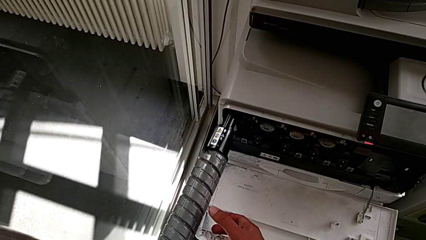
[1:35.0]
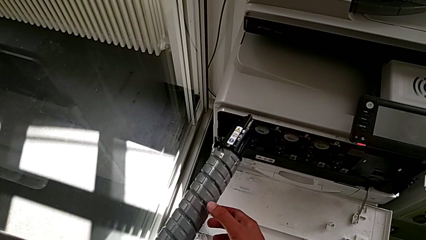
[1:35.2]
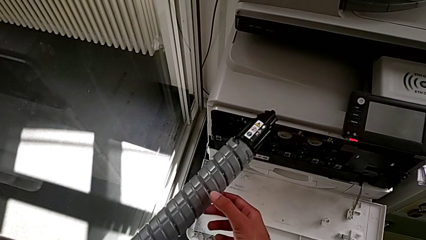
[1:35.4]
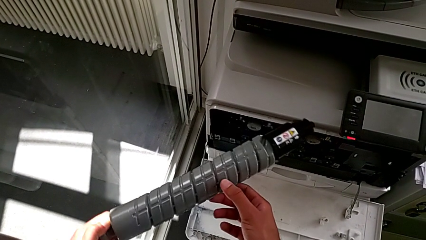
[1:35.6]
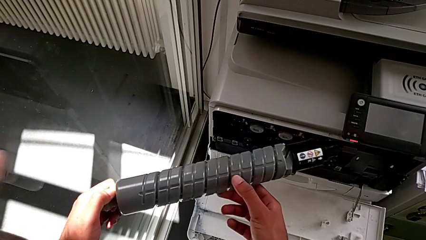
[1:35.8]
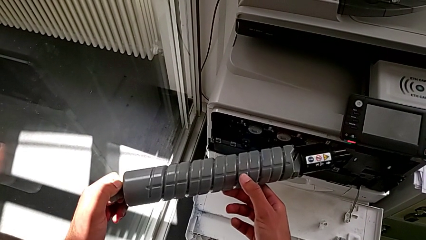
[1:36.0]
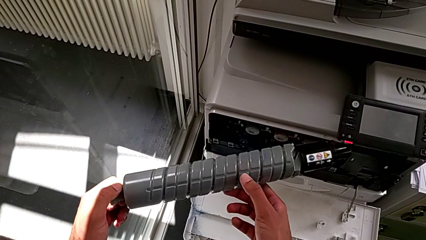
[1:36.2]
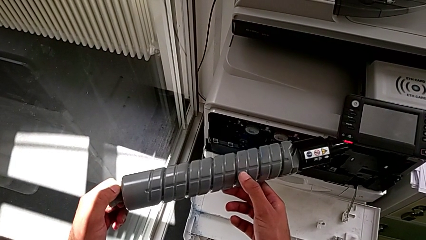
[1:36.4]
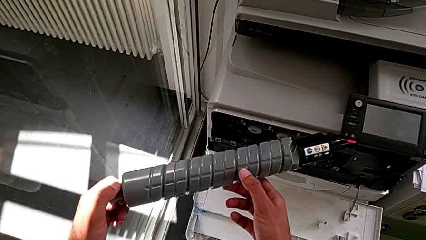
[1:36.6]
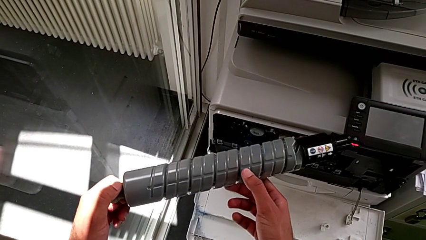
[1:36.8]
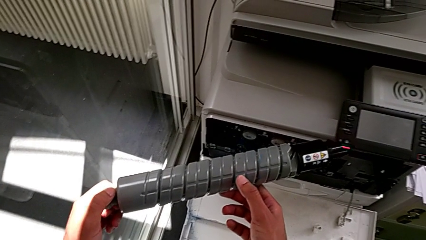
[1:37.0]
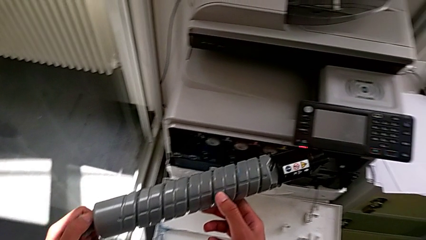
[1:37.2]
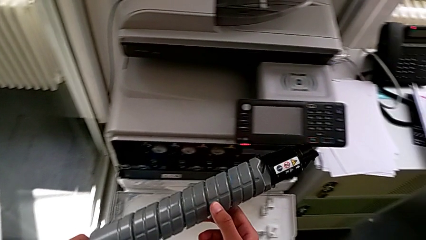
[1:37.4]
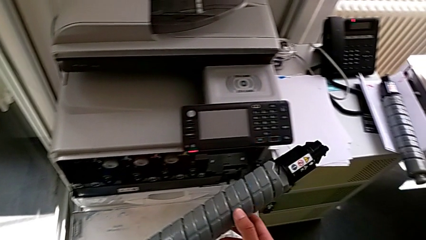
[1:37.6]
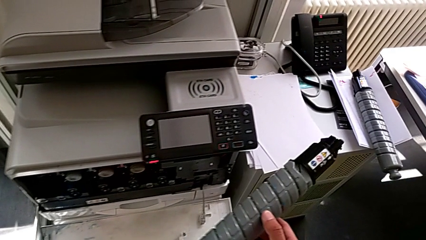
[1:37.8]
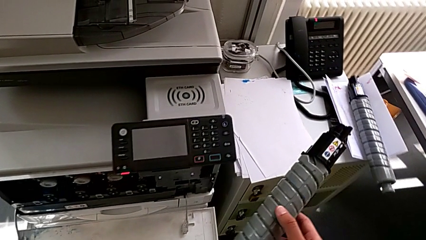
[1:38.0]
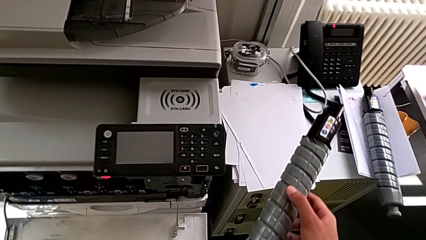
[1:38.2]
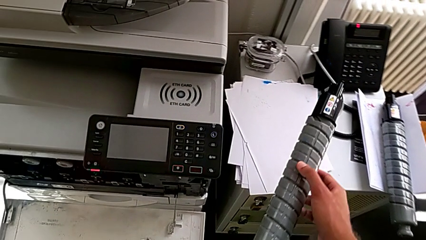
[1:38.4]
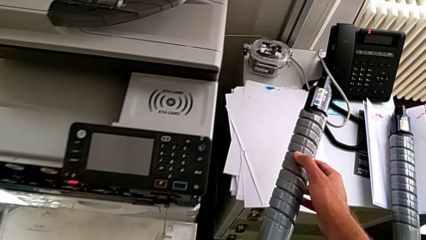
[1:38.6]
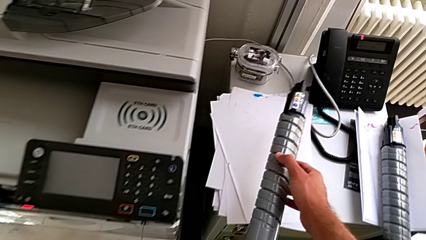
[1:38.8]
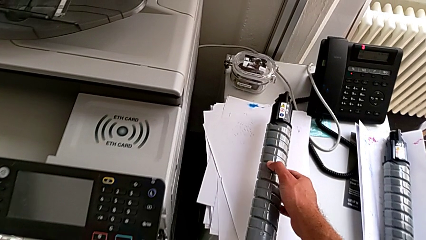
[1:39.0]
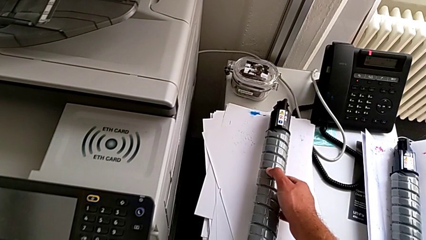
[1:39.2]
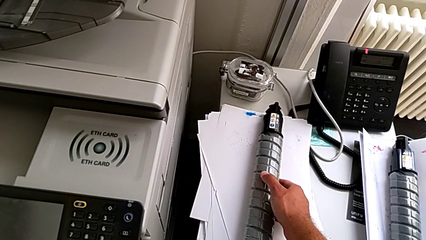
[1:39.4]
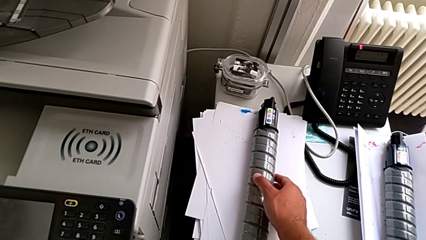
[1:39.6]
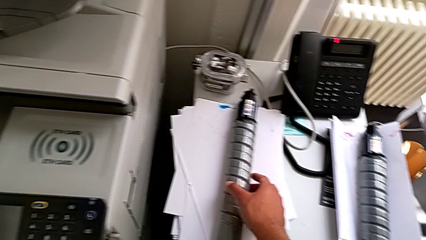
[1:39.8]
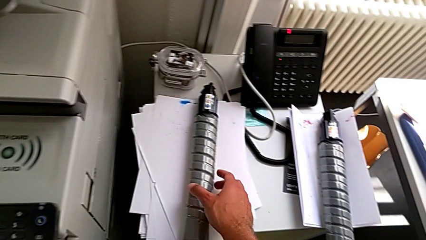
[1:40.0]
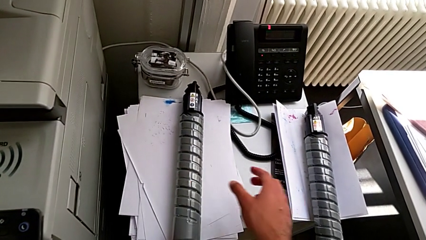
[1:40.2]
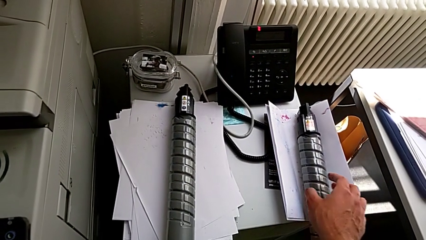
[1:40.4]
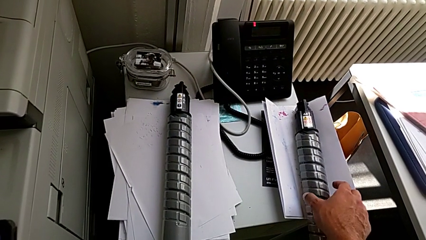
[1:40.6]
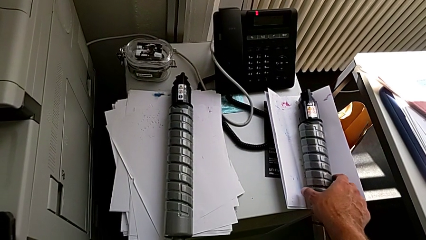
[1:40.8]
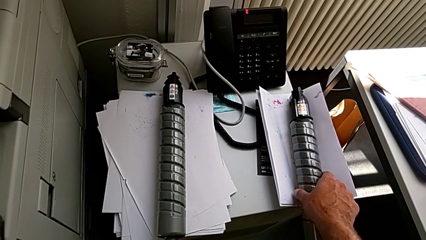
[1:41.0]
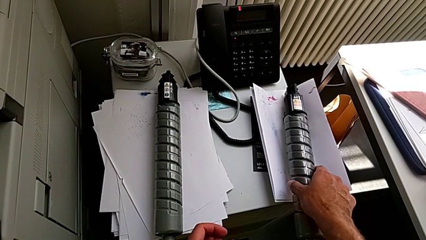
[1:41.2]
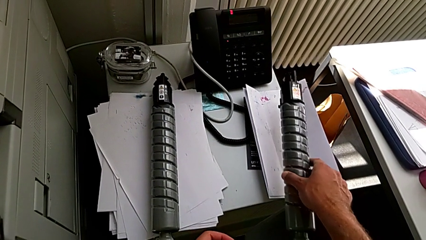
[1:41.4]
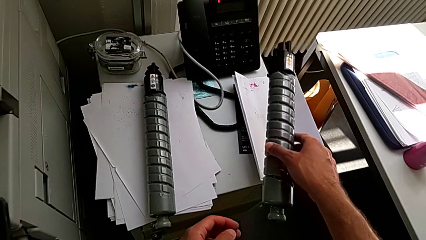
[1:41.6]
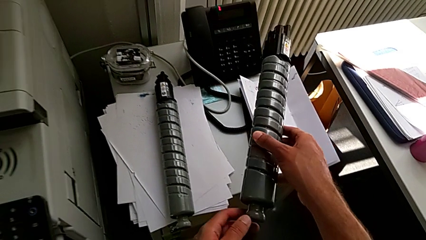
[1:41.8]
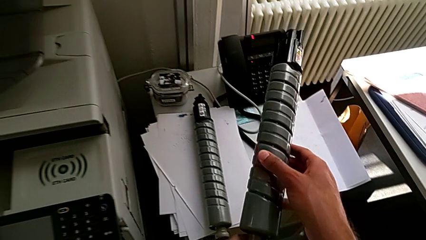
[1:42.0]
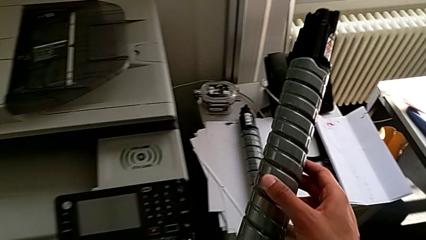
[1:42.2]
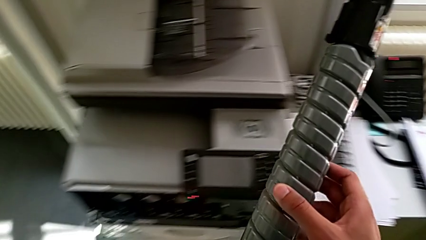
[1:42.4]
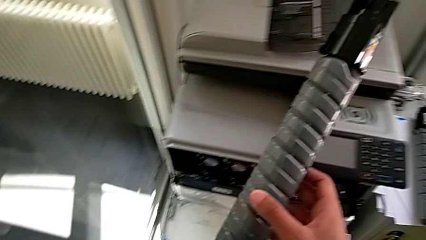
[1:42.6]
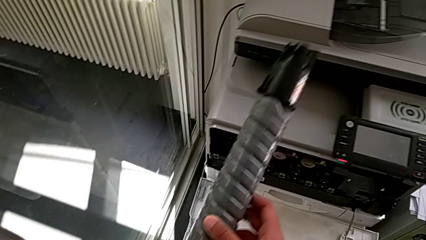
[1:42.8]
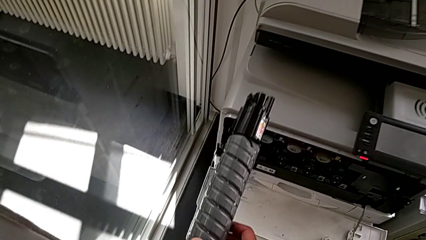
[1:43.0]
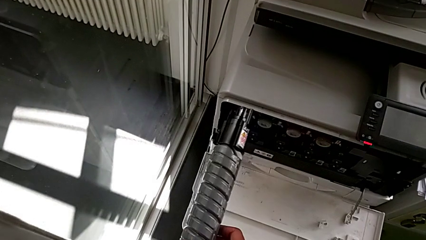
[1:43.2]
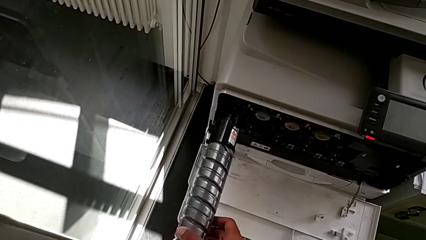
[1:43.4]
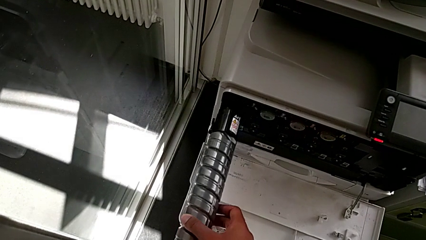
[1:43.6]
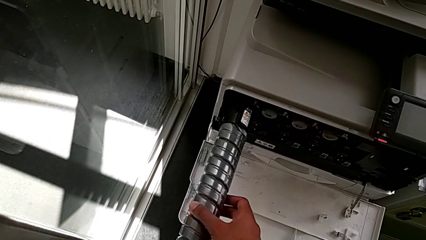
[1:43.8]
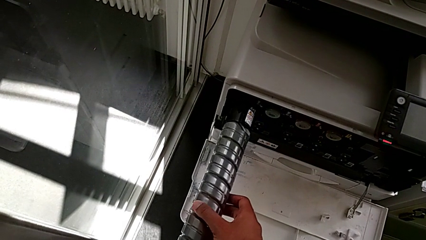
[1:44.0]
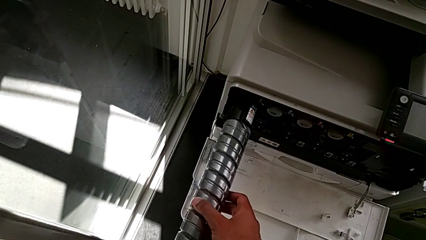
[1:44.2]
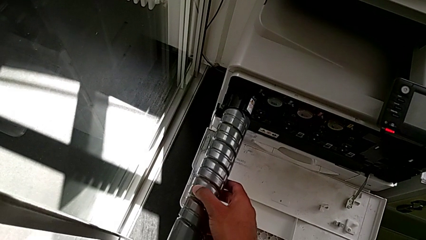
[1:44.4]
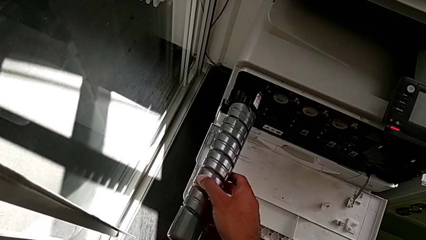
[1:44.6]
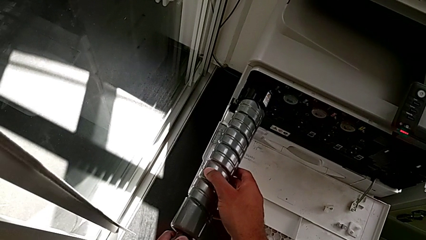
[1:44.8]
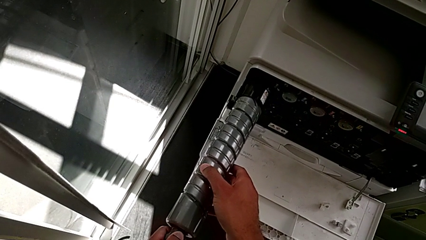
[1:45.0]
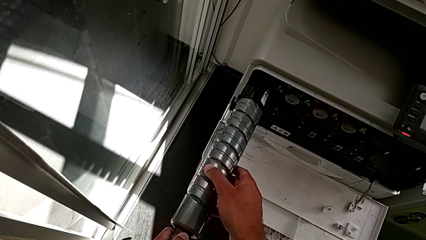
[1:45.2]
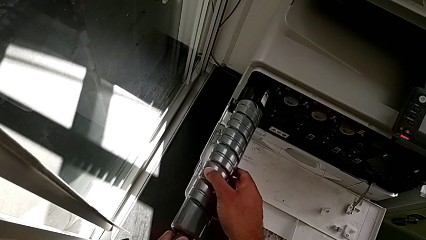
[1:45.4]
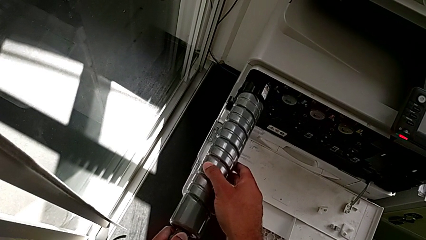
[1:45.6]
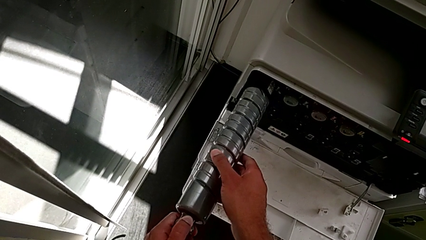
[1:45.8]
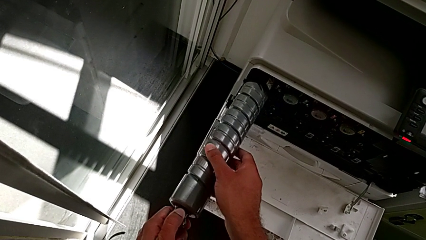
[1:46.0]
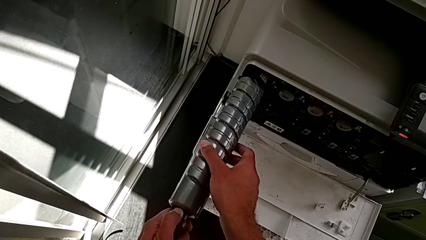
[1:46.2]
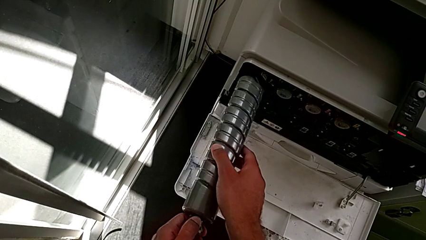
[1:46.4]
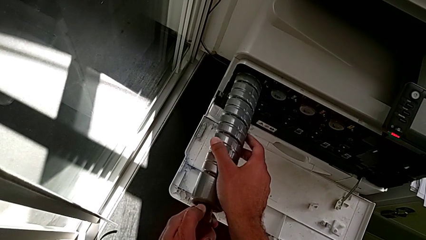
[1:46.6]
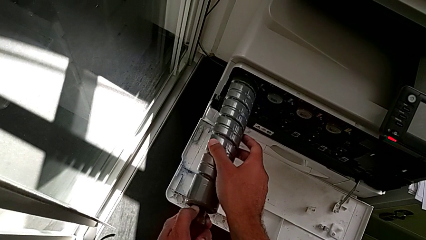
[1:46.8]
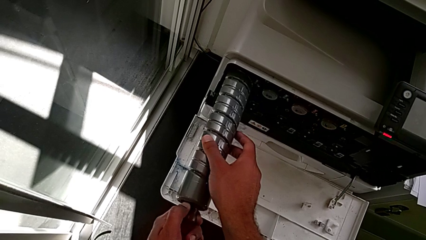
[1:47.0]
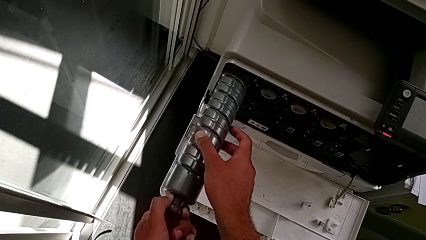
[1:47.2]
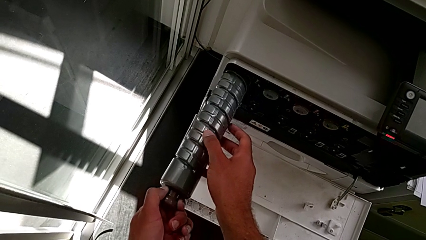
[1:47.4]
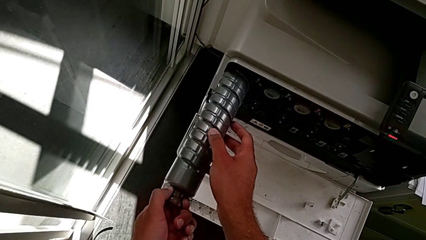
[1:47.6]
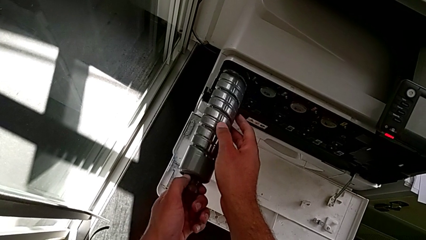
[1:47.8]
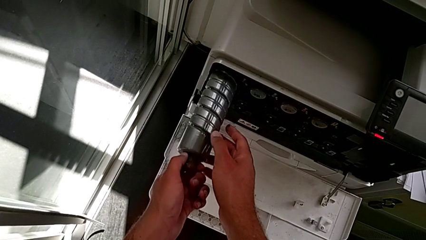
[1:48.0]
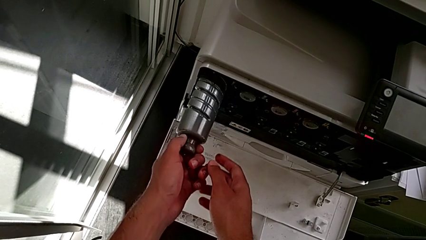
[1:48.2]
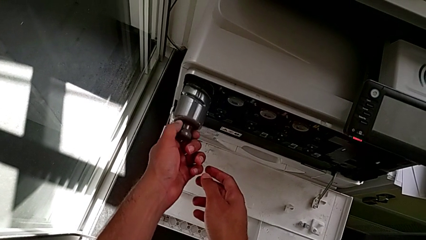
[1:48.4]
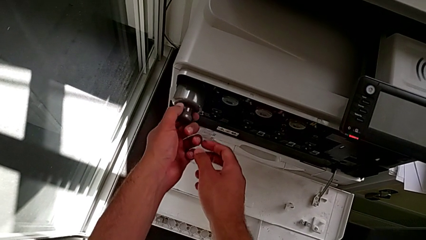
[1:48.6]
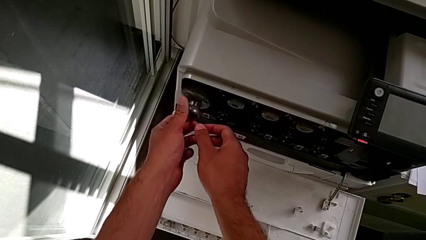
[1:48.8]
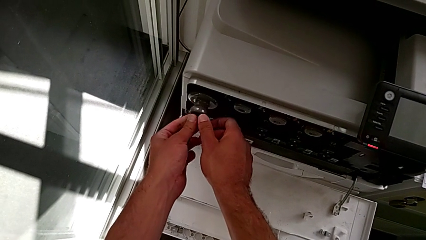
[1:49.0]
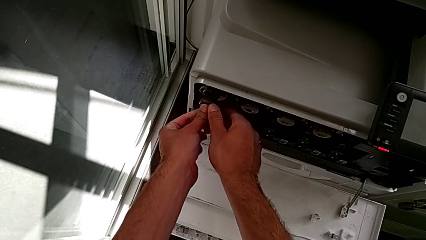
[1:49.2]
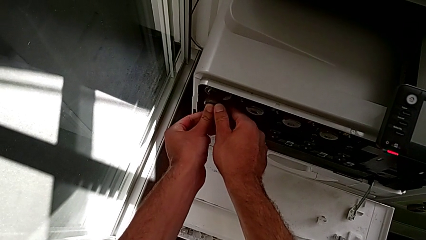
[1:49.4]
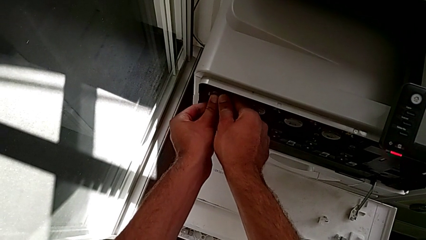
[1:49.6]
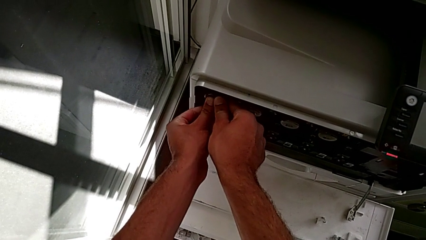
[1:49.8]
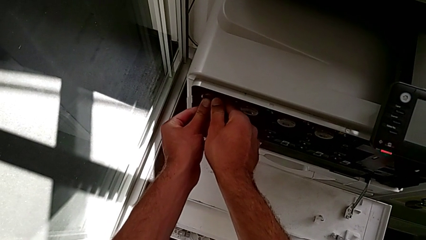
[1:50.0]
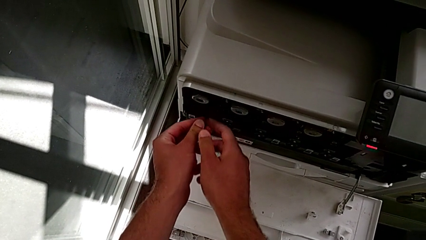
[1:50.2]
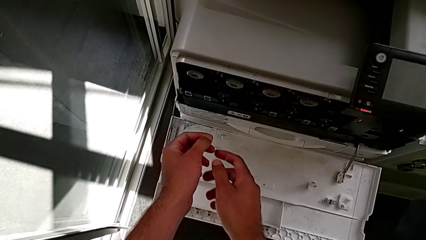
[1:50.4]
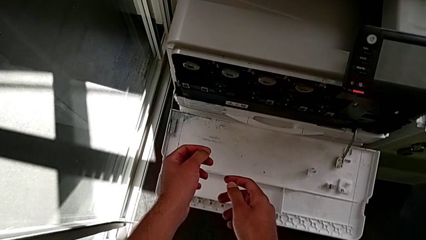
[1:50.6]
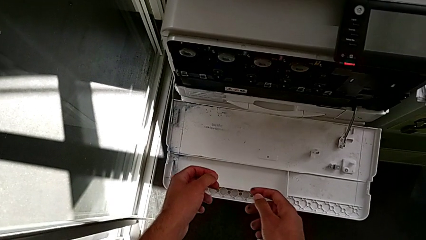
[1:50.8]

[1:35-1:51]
The camera wearer is exchanging the black ink cartridge. They hold the old ink cartridge, place it, grab the new ink cartridge, insert it and push it.
